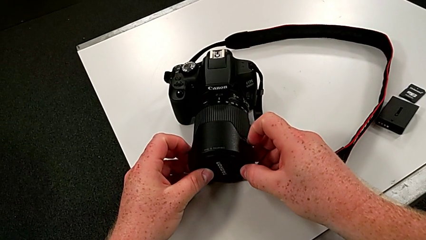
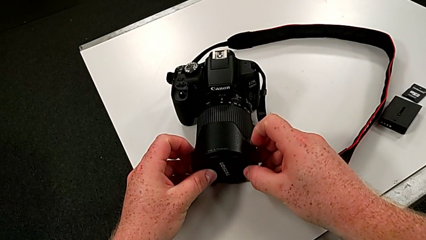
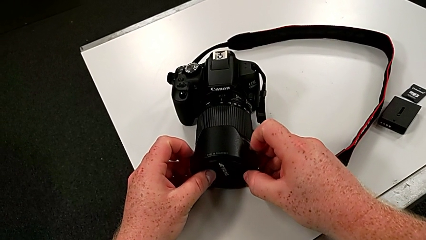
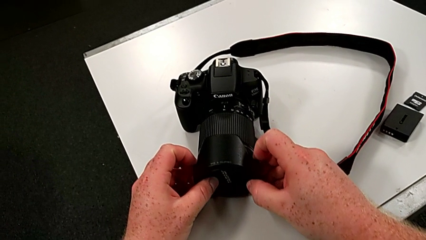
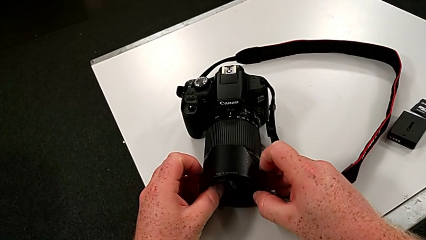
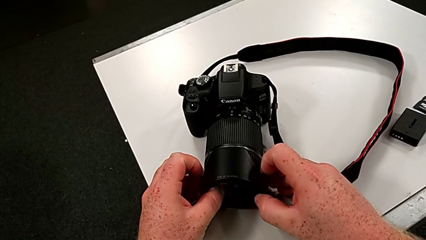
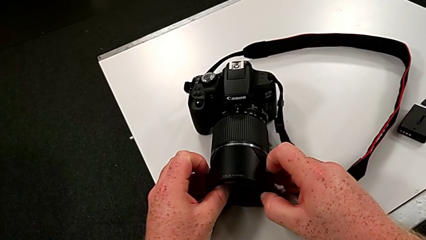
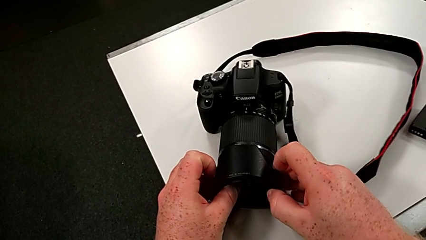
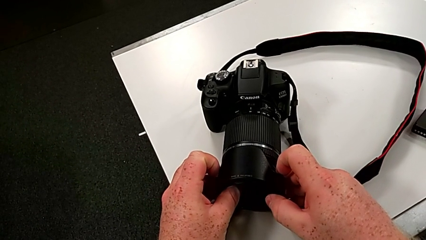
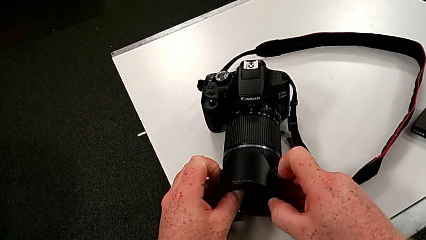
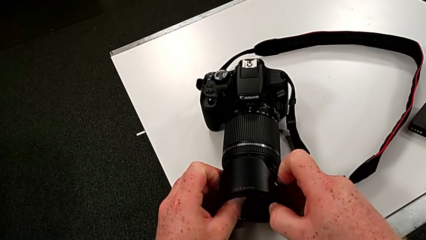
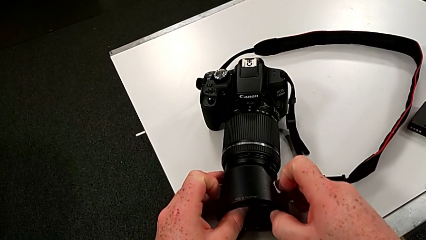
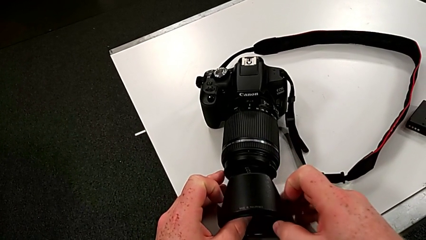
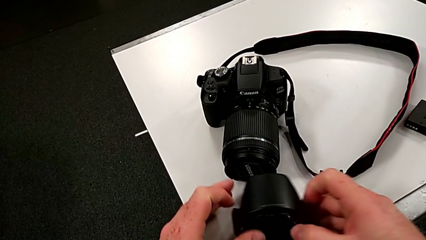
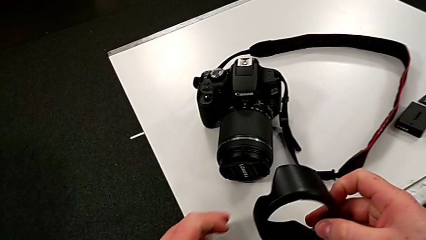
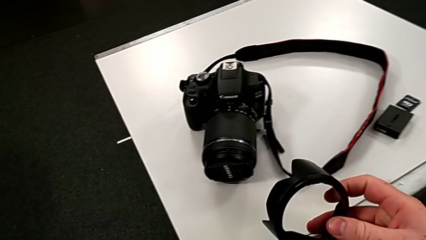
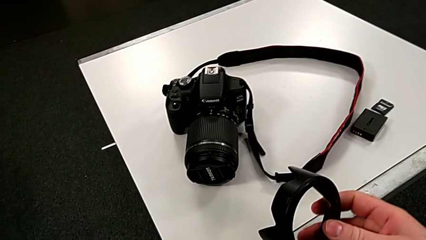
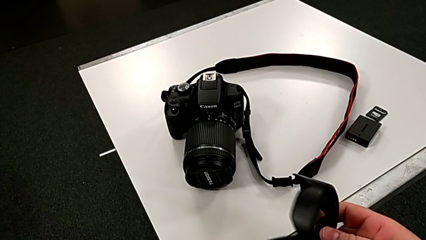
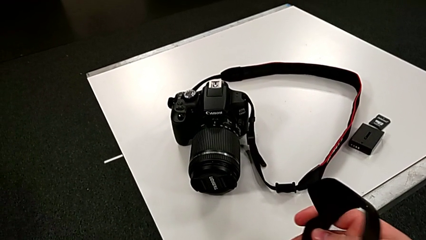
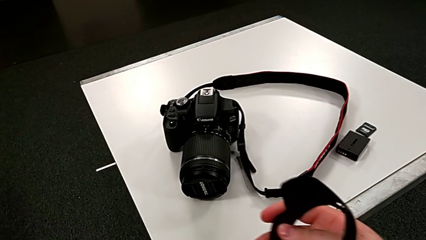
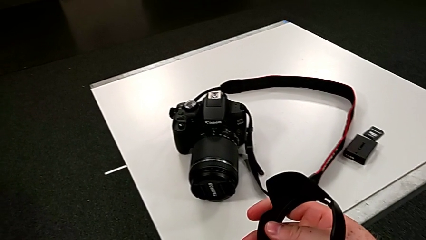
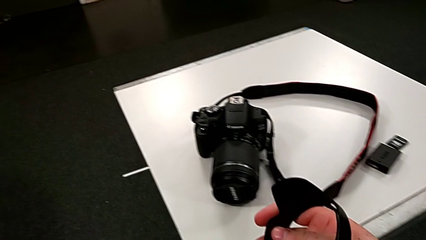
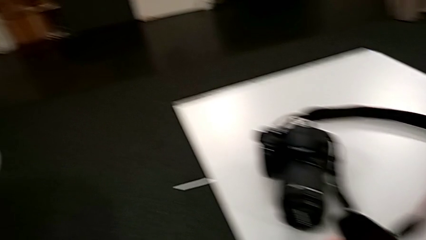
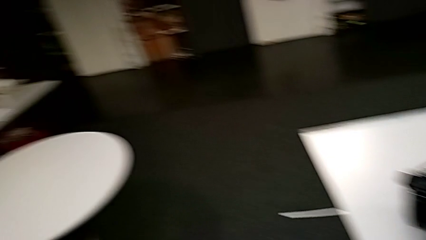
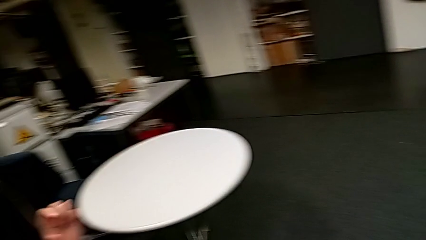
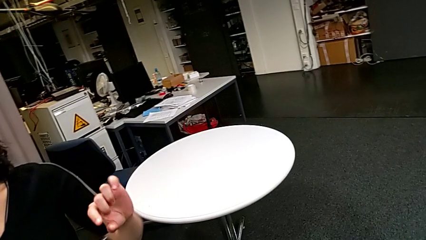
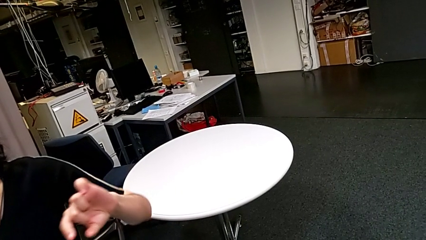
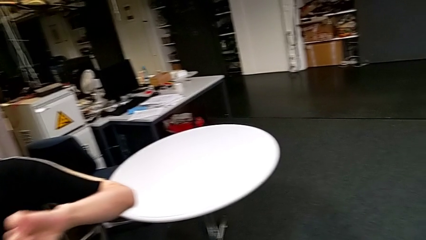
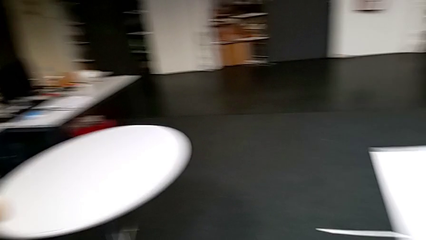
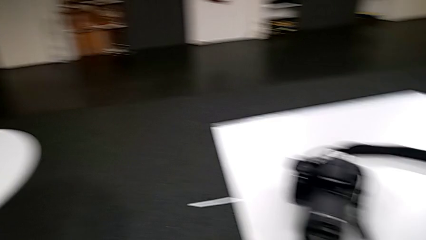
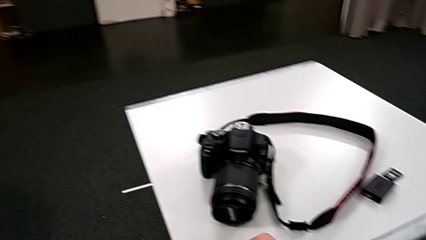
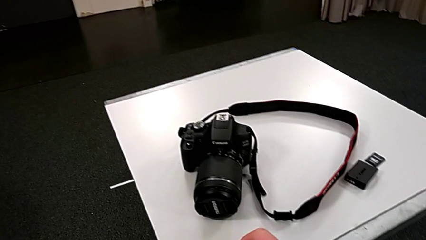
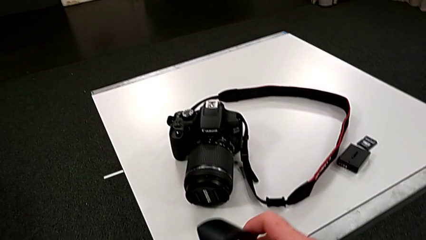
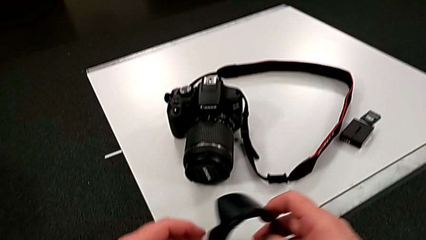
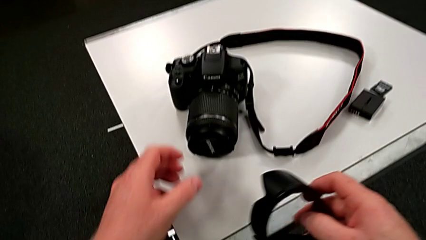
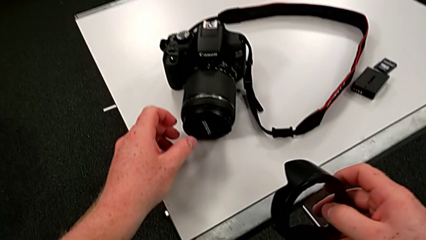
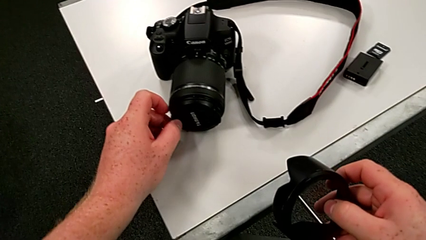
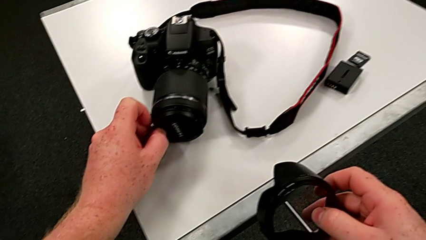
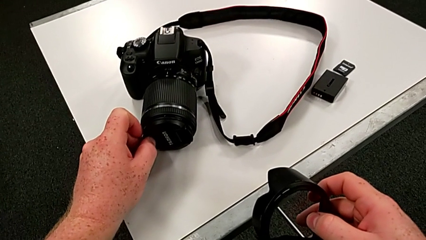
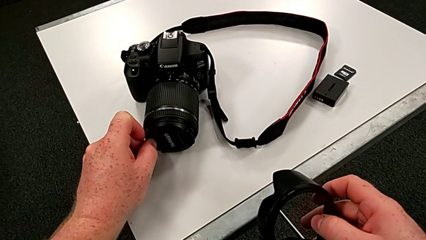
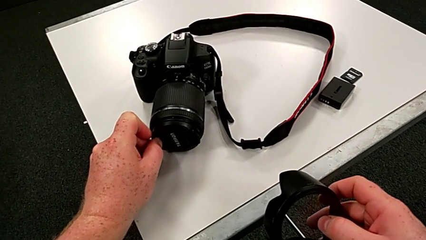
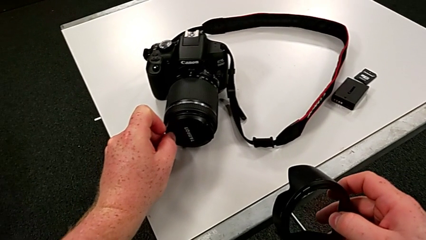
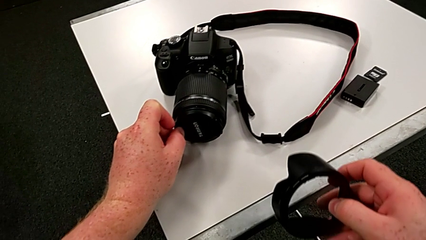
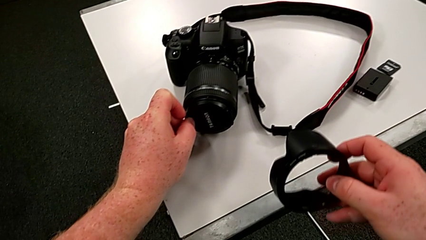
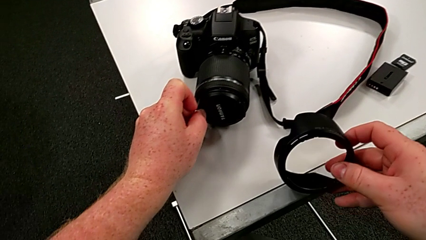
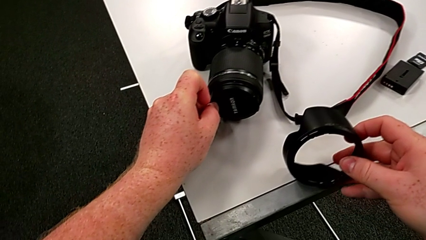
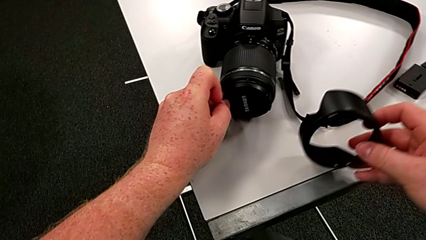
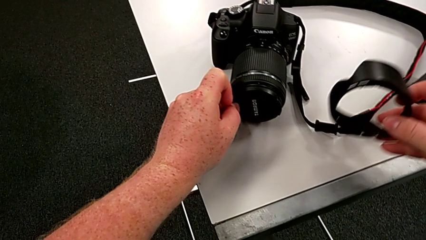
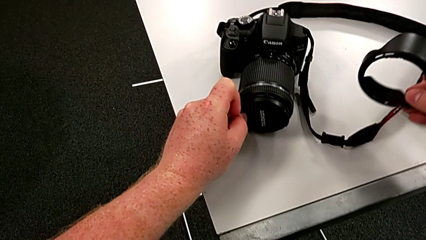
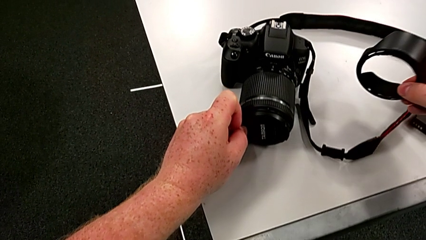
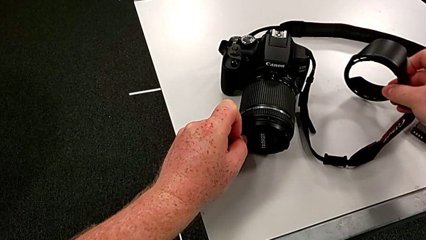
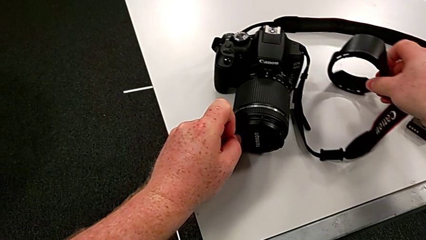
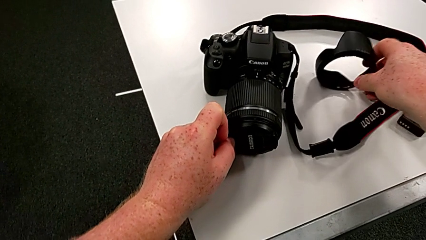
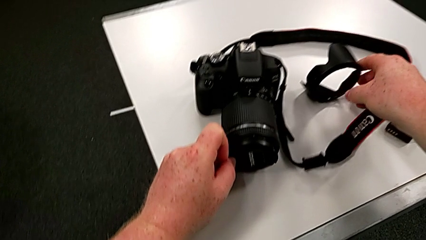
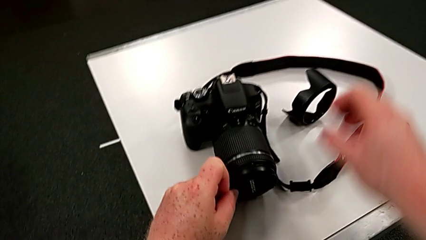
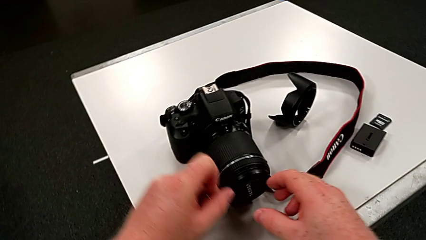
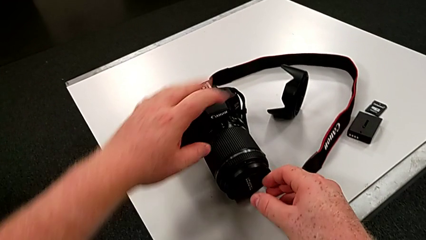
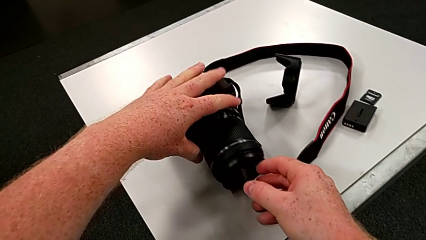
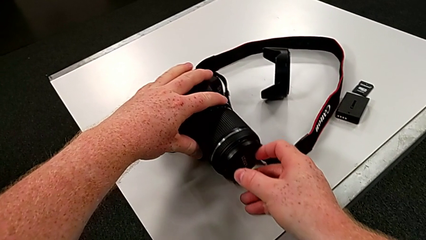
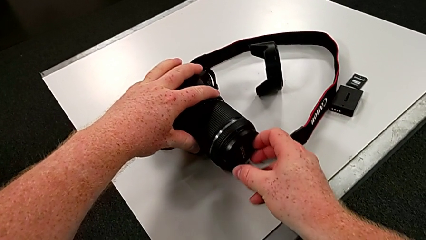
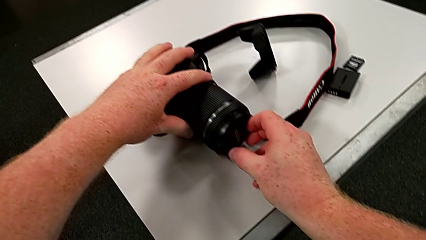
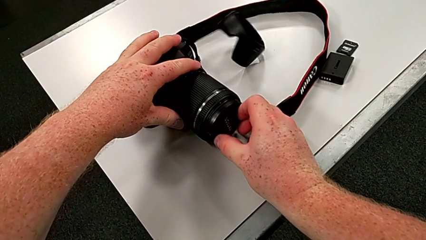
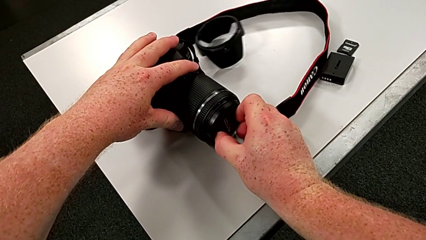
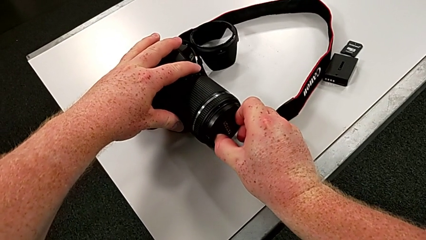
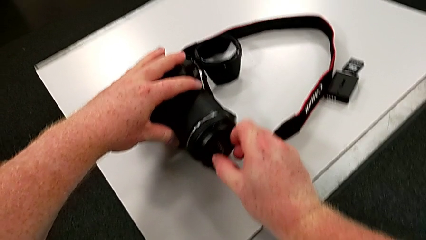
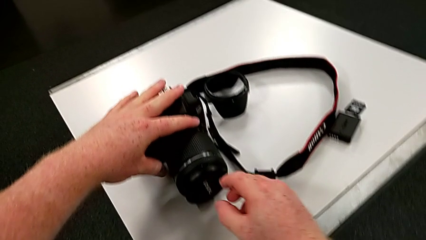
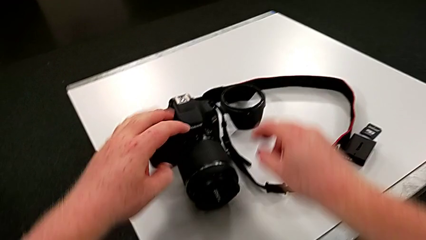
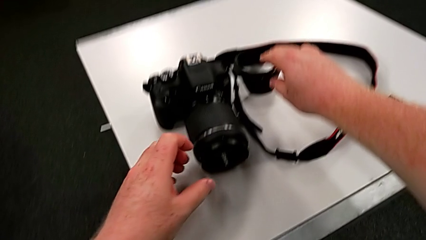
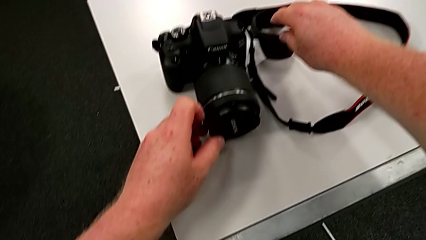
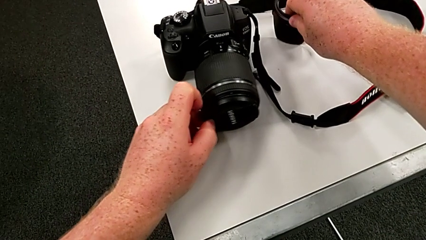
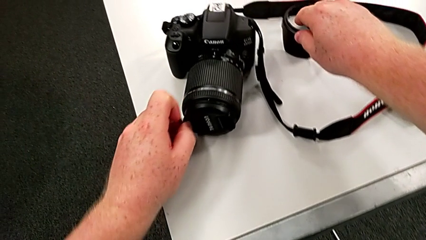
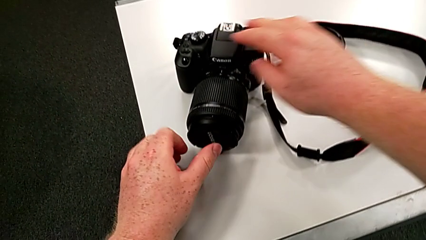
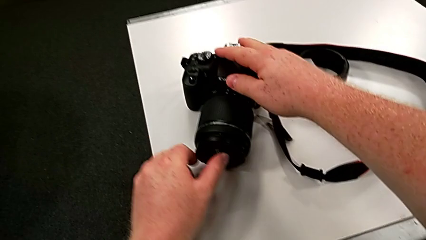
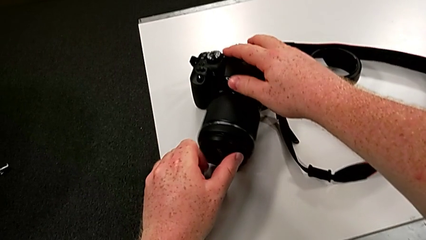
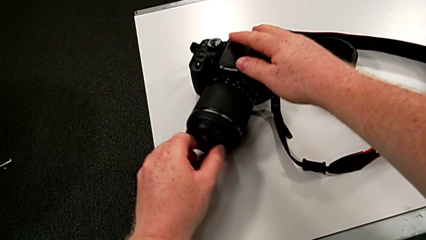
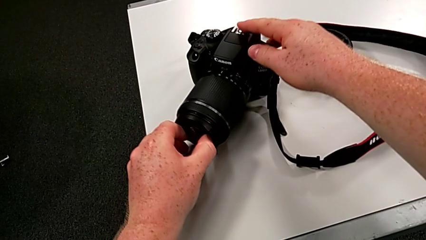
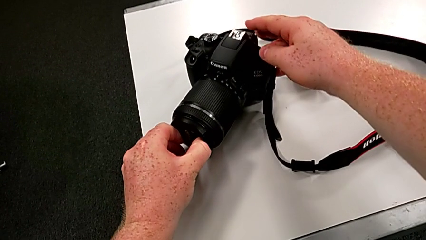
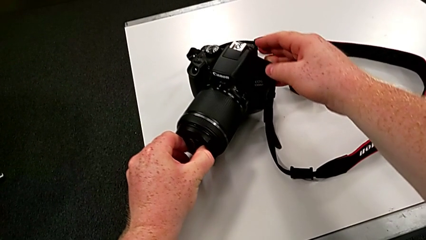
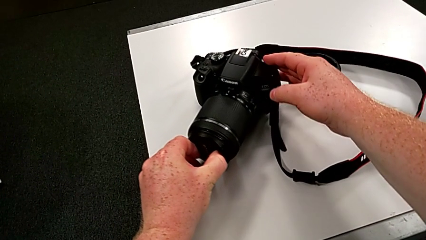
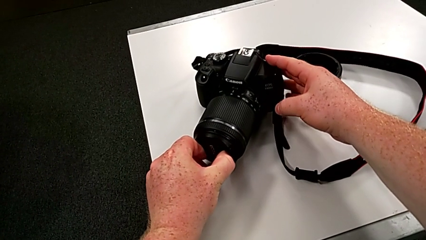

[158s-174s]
The camera wearer is detaching the cover of the DSLR. They wrongly withdraw the wrong lens cover, grab the lens cover and place it.
